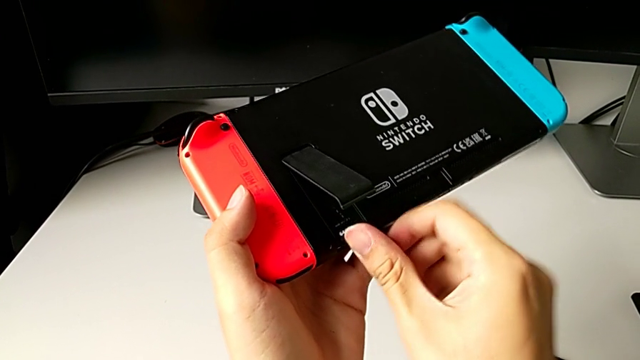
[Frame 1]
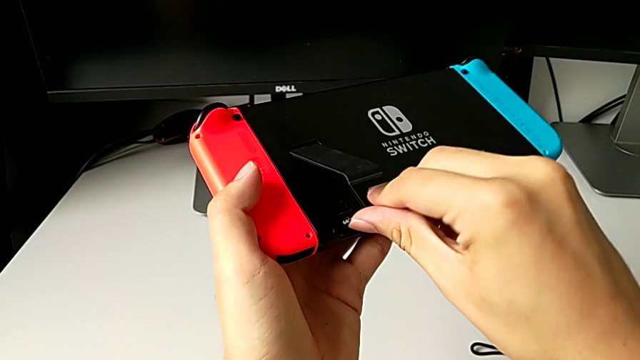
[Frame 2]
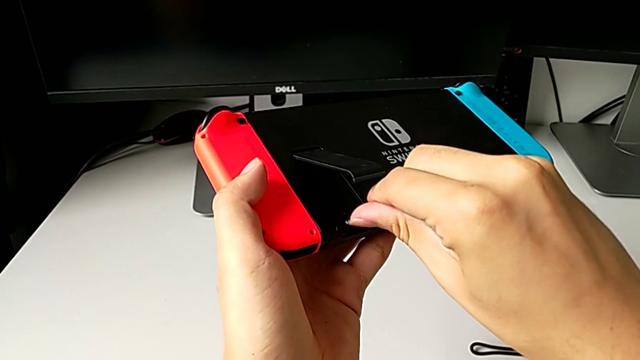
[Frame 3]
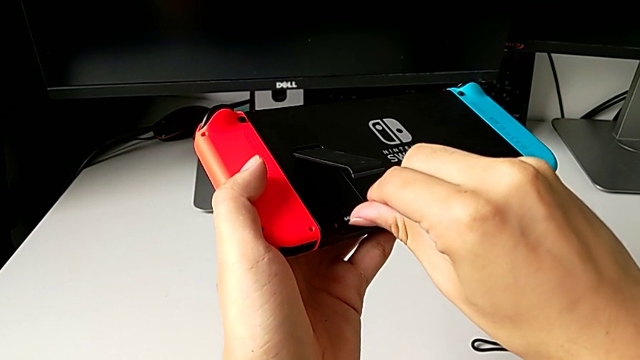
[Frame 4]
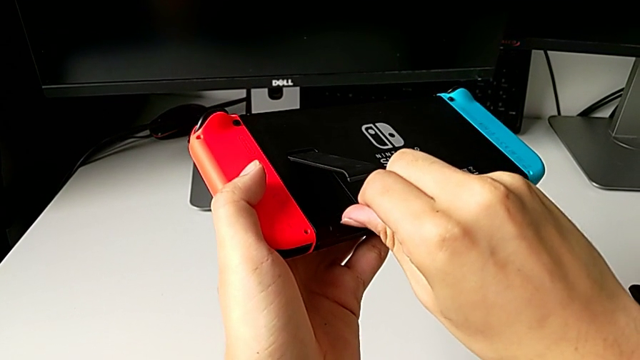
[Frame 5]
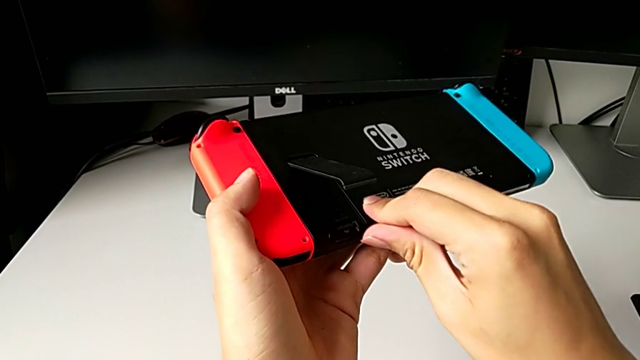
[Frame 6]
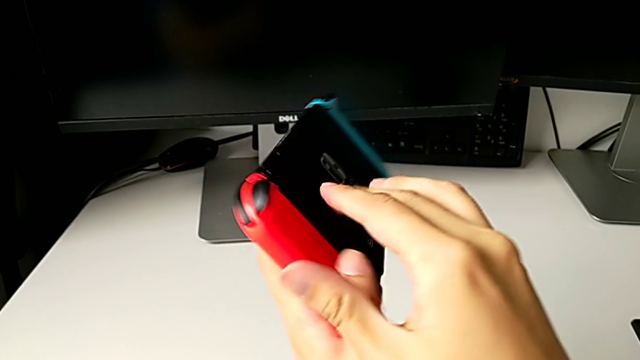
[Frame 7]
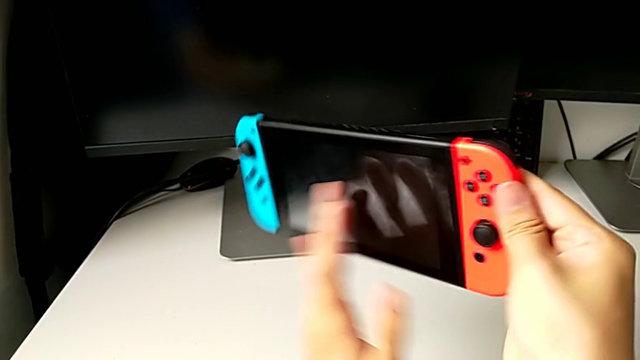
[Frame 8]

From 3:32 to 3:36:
The camera wearer is exchanging the micro SD card. They press the new SD card.

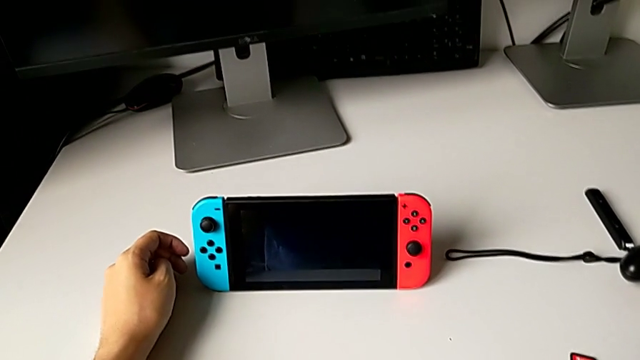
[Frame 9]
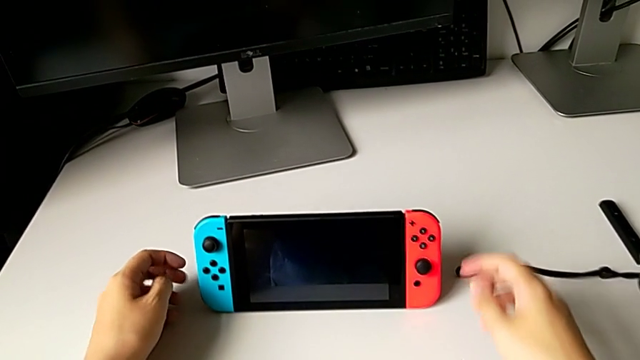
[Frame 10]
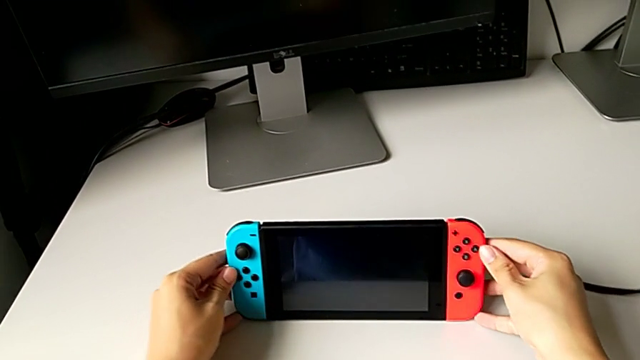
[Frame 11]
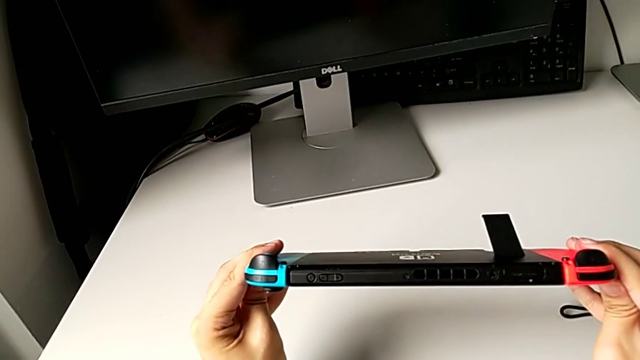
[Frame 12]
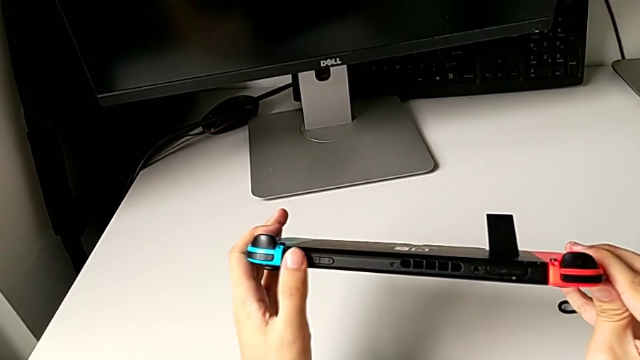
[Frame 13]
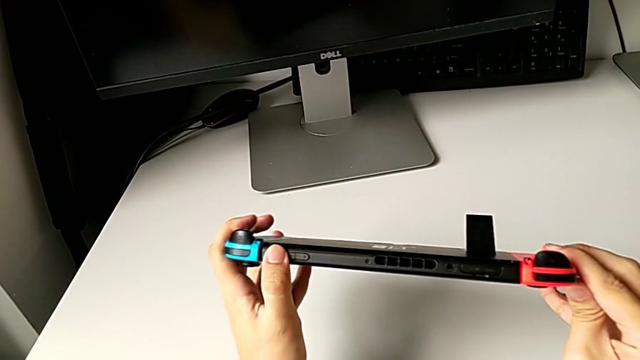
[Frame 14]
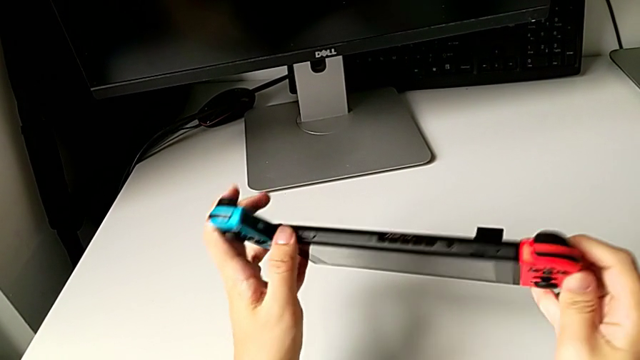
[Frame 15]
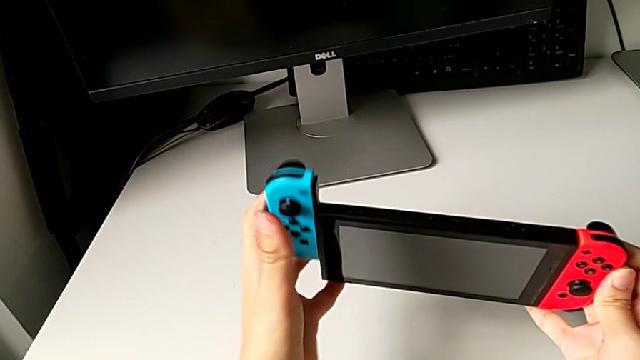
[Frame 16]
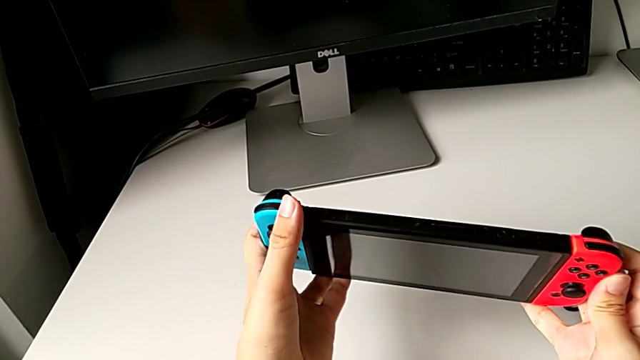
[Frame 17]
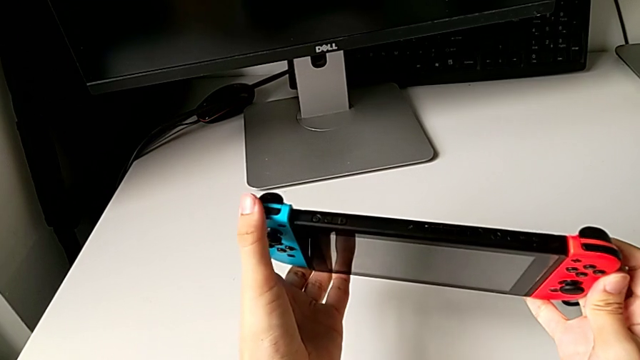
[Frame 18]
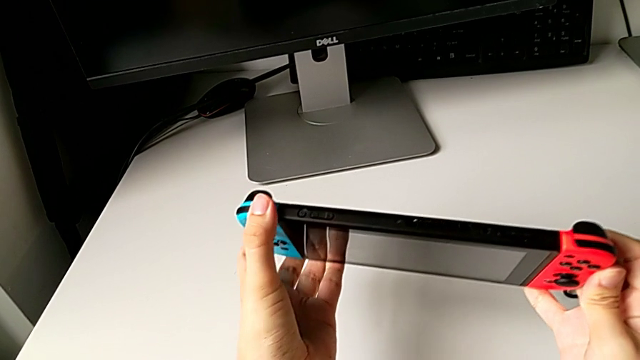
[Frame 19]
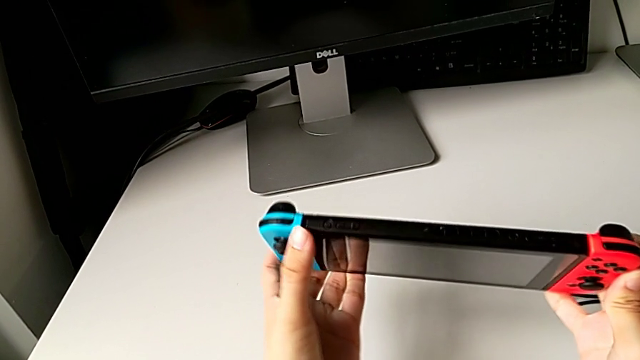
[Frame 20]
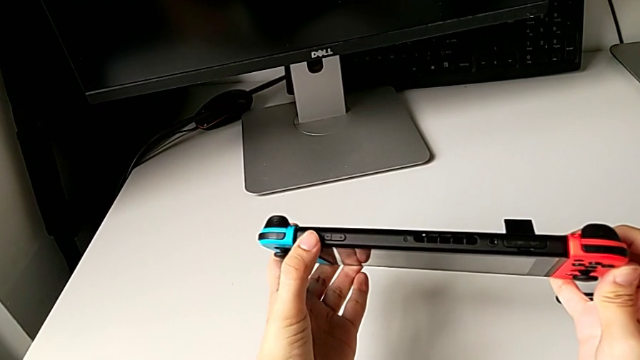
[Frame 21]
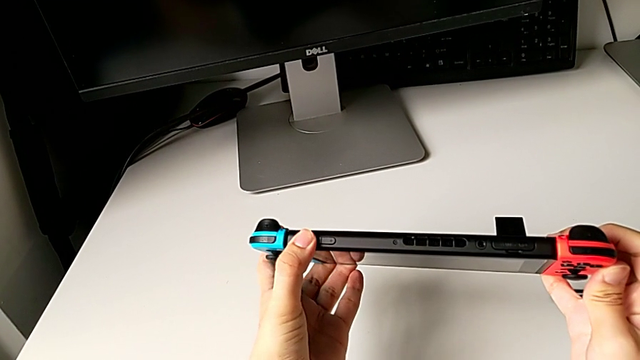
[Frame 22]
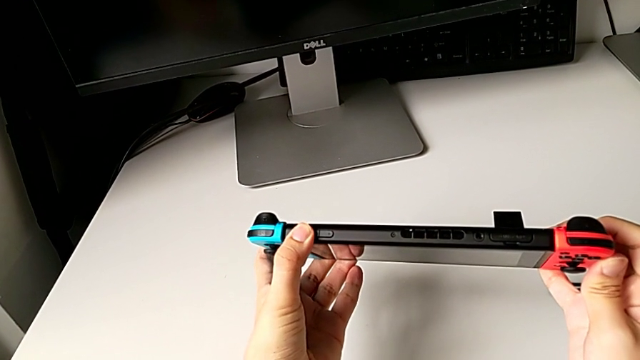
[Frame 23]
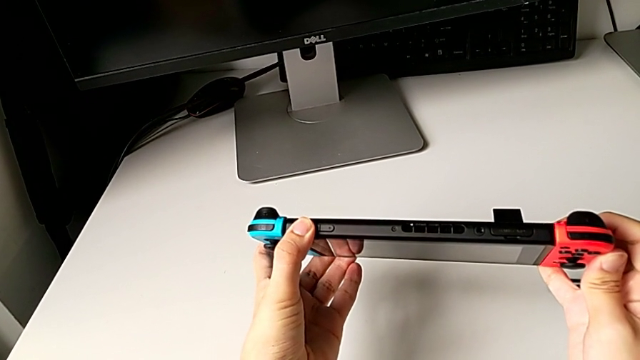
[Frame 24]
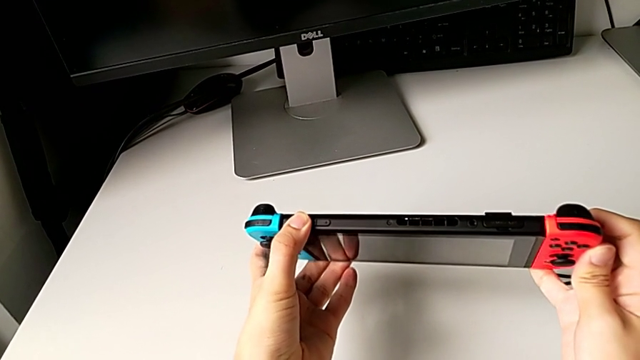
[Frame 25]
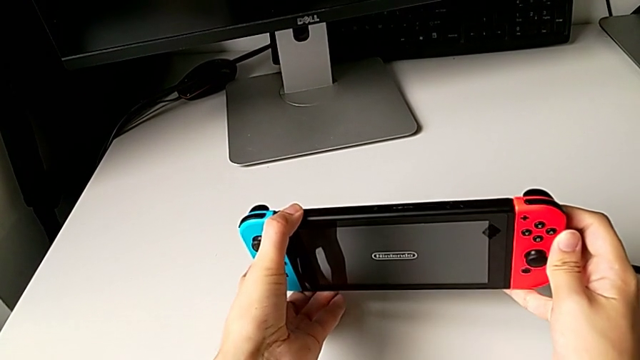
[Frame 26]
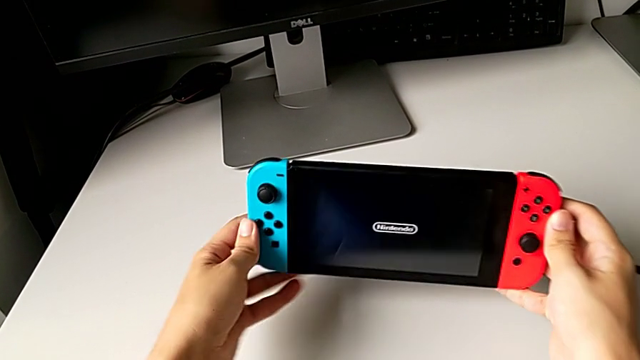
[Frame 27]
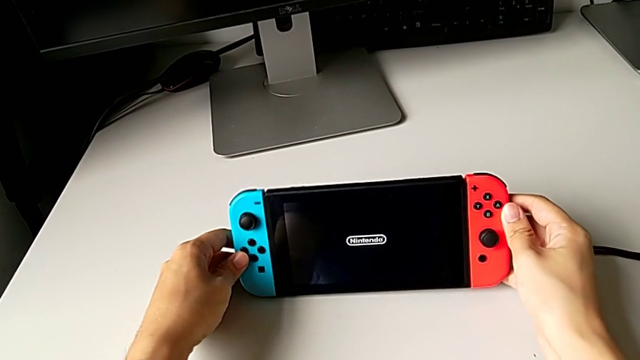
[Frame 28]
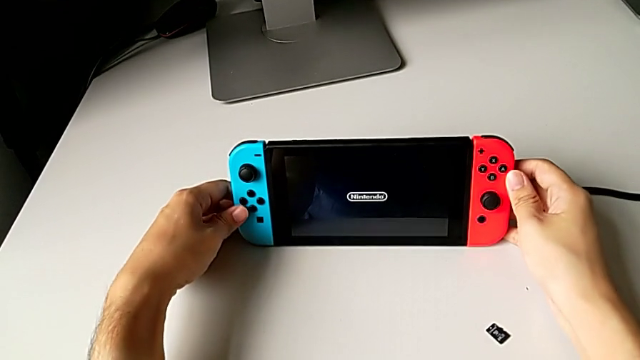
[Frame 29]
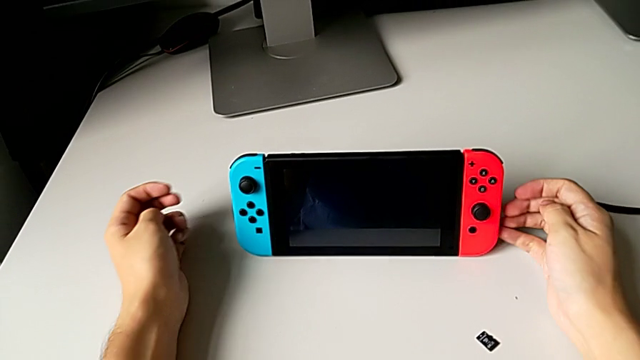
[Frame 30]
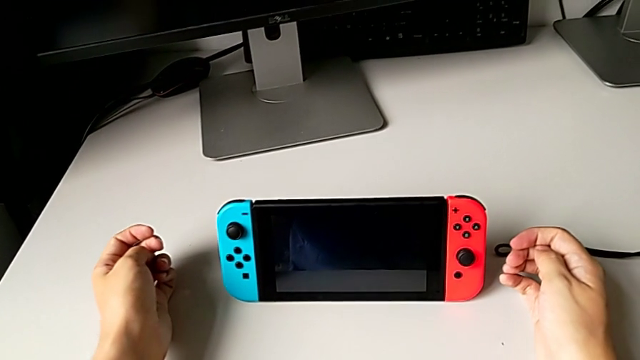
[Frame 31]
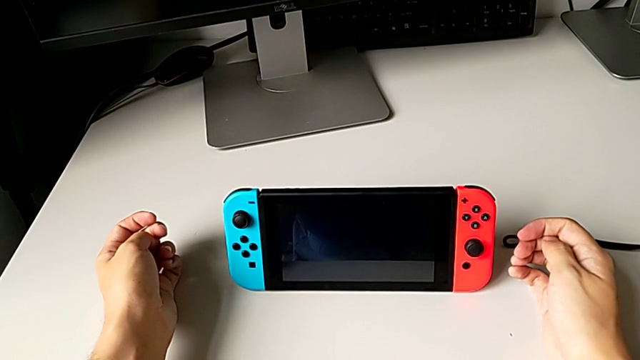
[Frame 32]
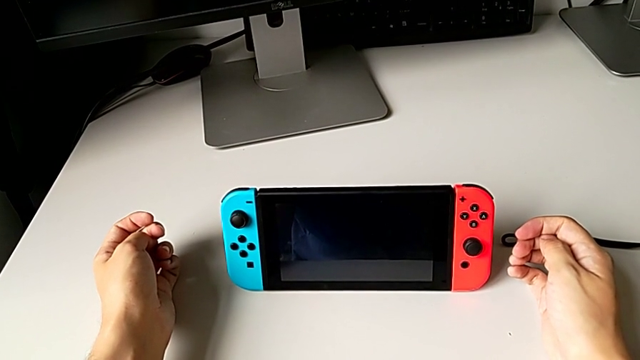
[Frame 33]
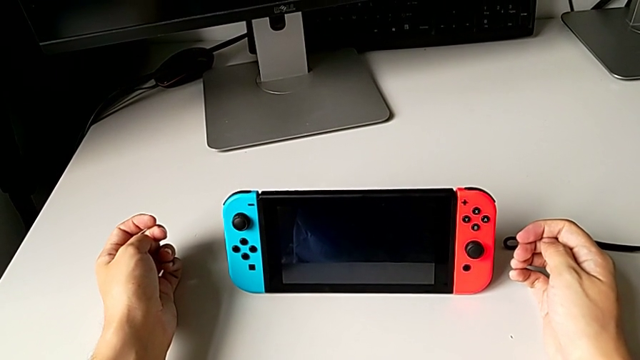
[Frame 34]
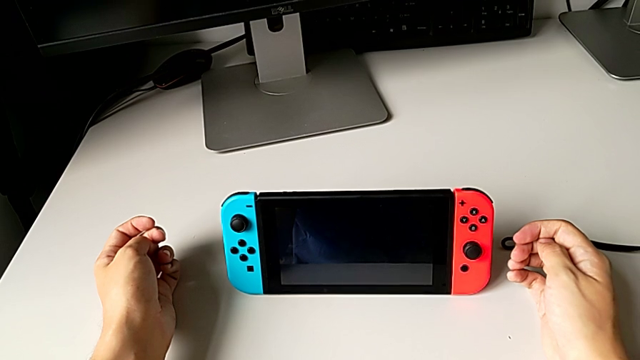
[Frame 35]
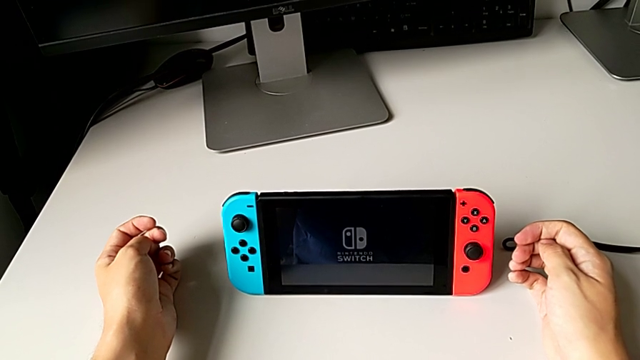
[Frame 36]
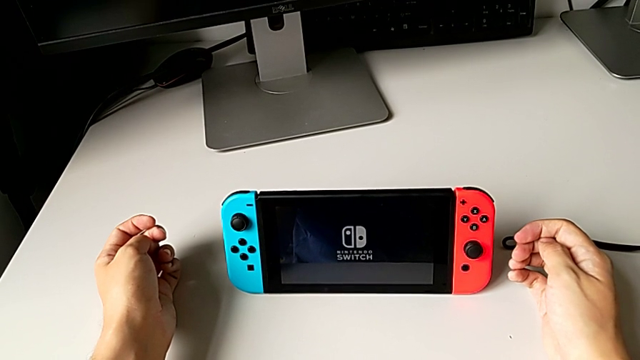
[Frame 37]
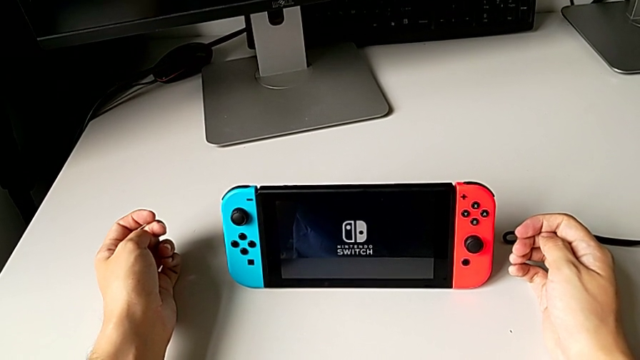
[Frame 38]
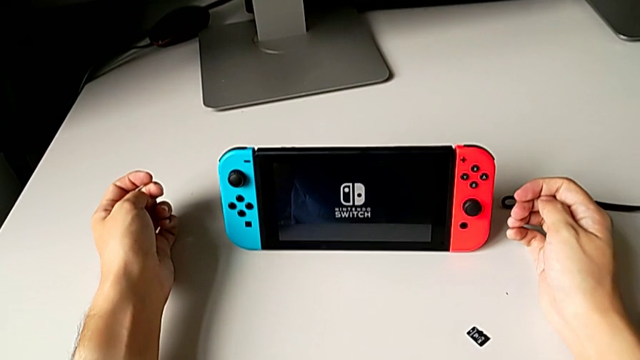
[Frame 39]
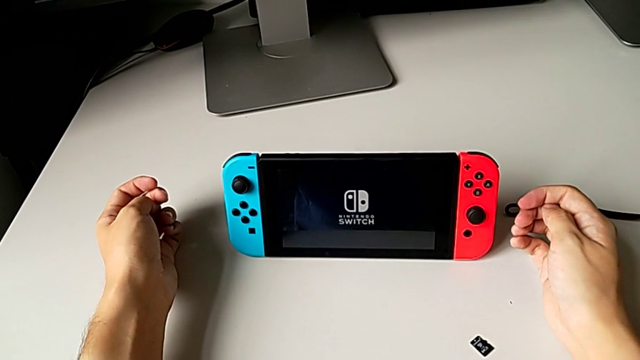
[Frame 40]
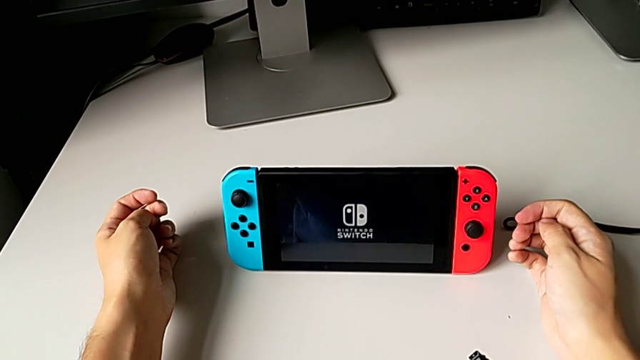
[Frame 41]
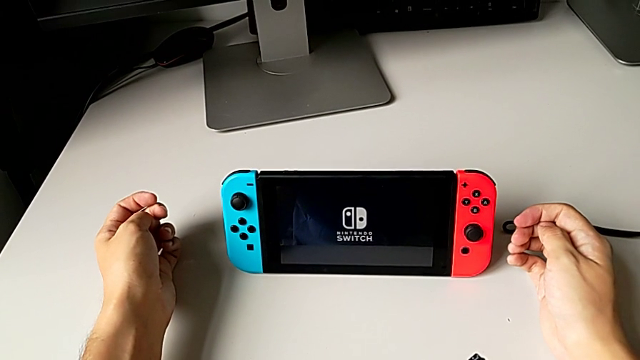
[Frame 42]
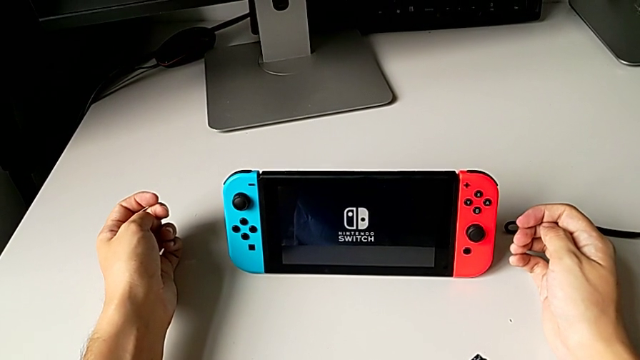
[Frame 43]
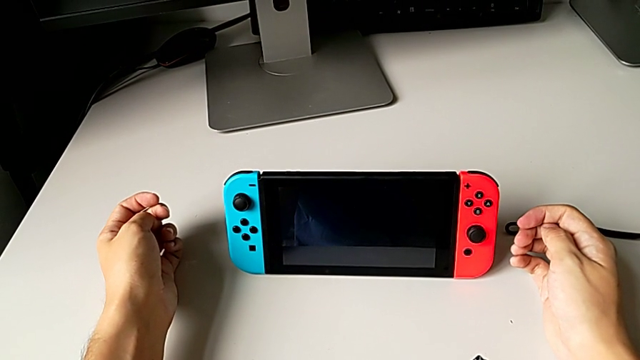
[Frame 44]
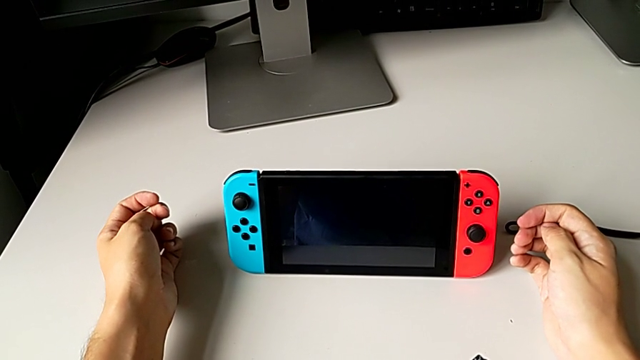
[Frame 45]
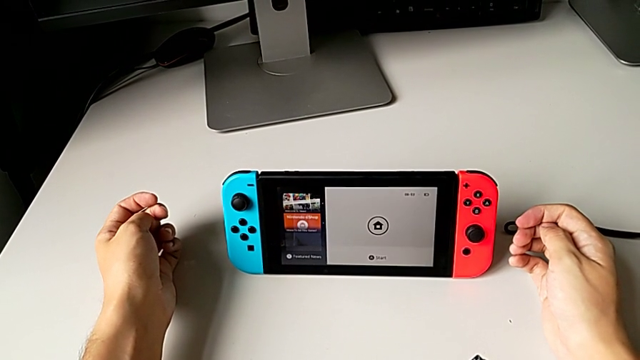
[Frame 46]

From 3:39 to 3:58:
The camera wearer turns on the Nintendo Switch. They grab the Nintendo Switch, wrongly press the power button, the Joy-Con controller sliding out, insert the blue Joy-Con controller, press the power button and stand the Nintendo Switch.
